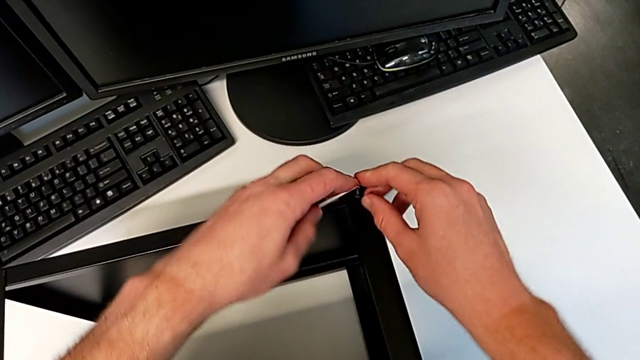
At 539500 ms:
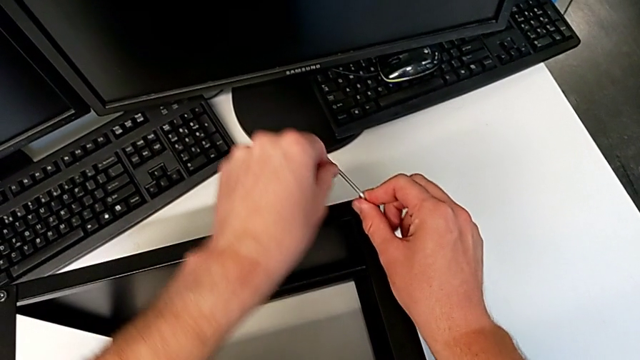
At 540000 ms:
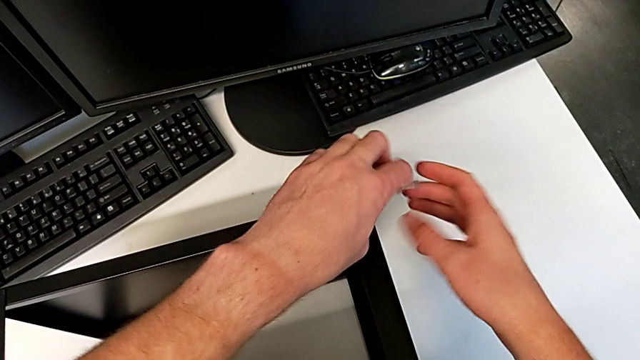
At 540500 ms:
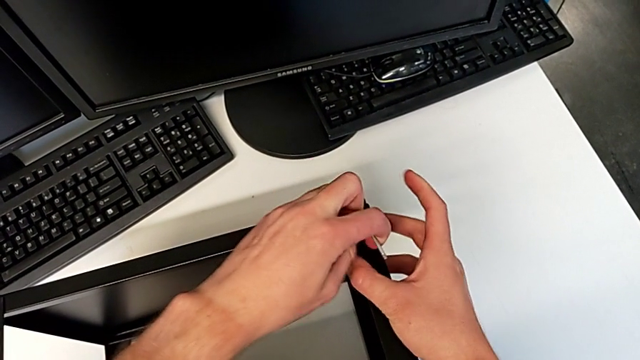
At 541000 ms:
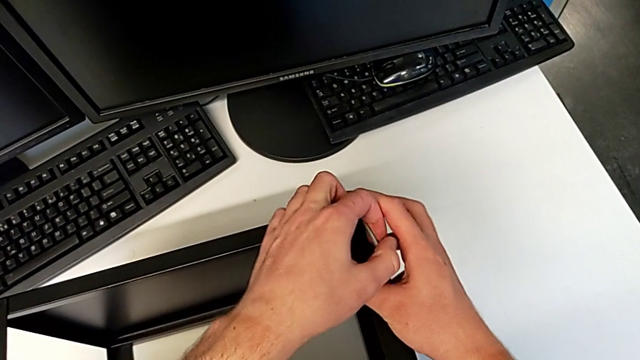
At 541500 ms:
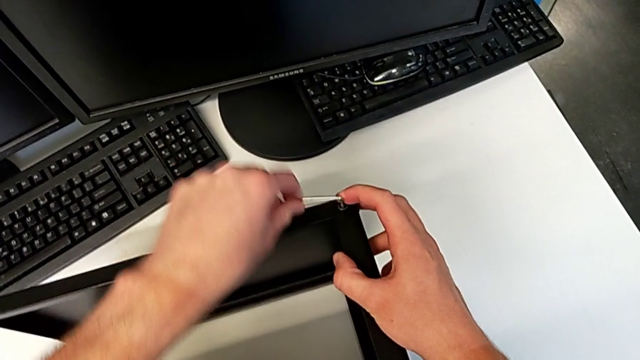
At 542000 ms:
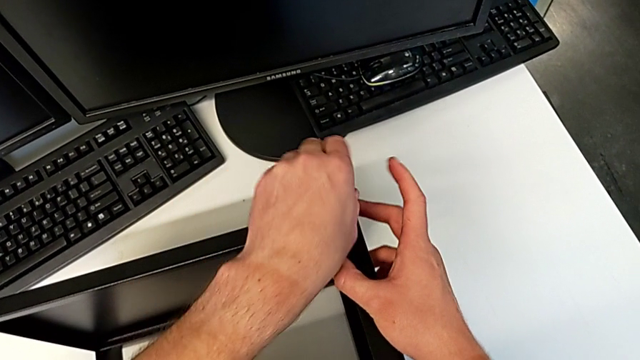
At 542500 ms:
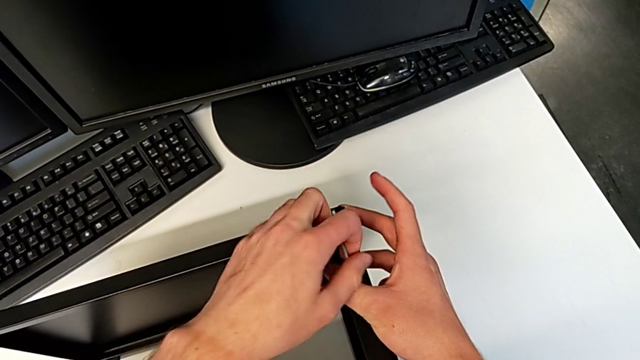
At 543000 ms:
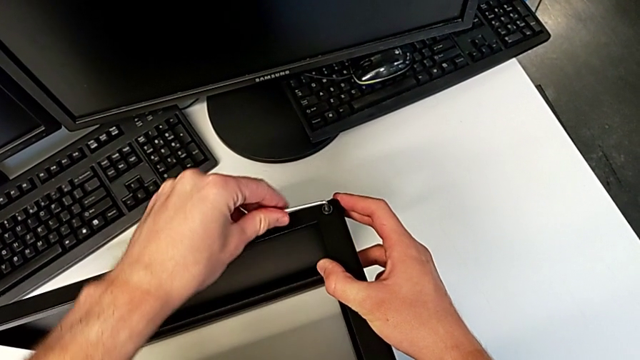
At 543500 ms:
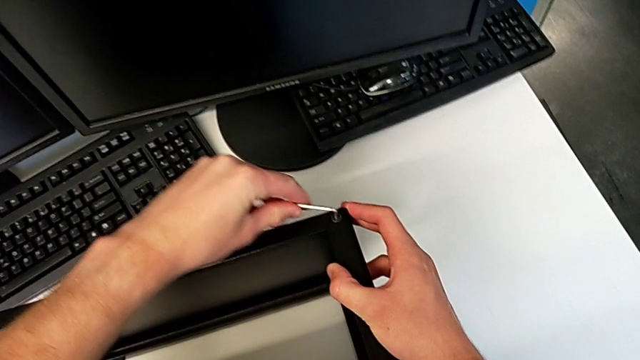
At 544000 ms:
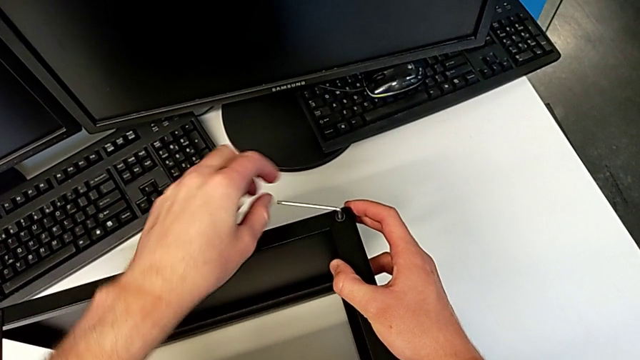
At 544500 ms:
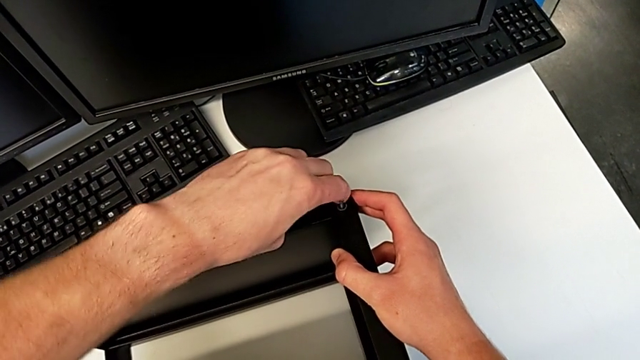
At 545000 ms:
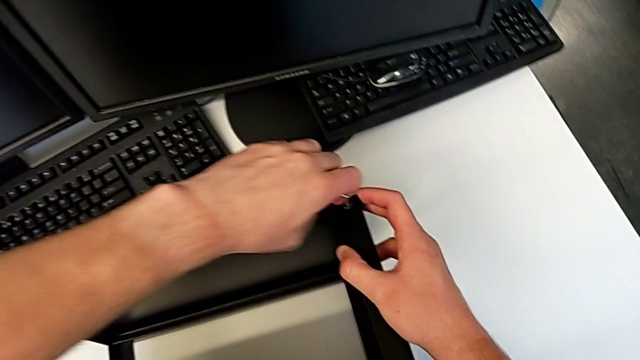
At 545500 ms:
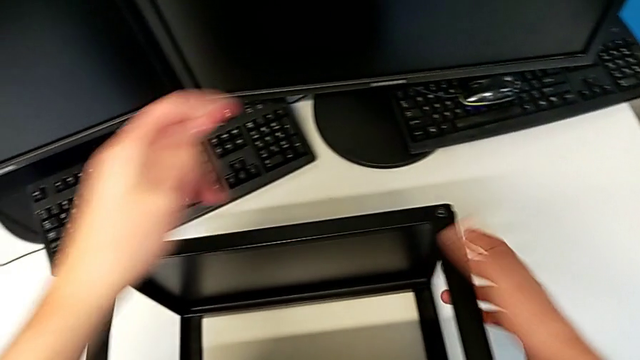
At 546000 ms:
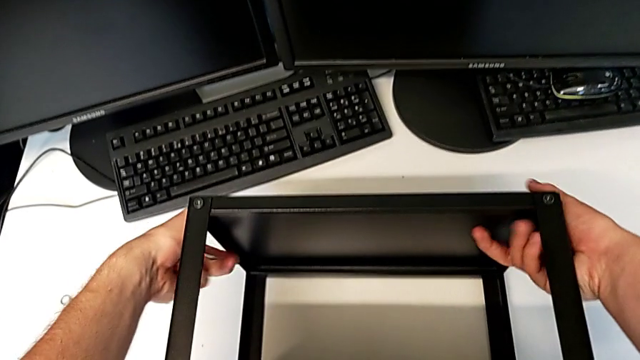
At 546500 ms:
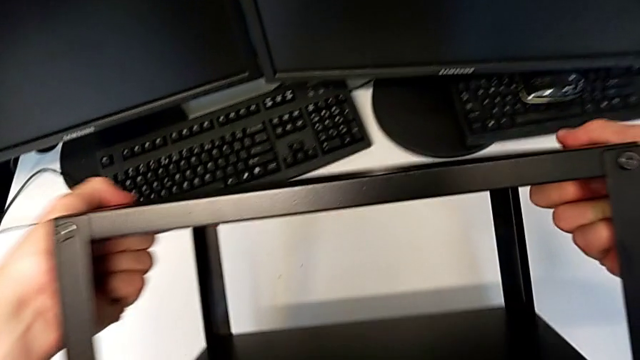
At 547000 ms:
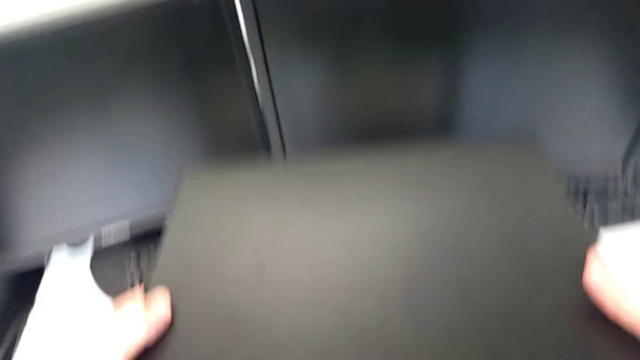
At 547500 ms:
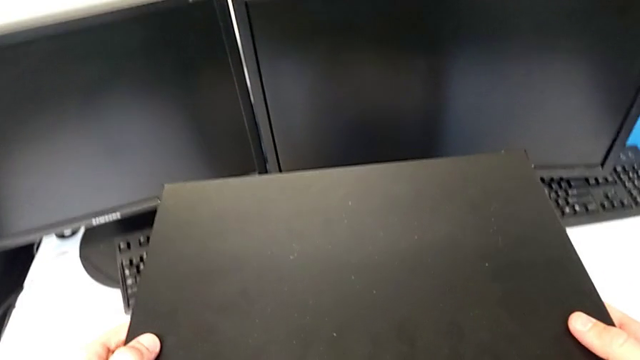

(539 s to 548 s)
The camera wearer is assembling the top tray of the table with the legs. They keep screwing the hex socket head, withdraw the Allen wrench and rotate the nightstand.
